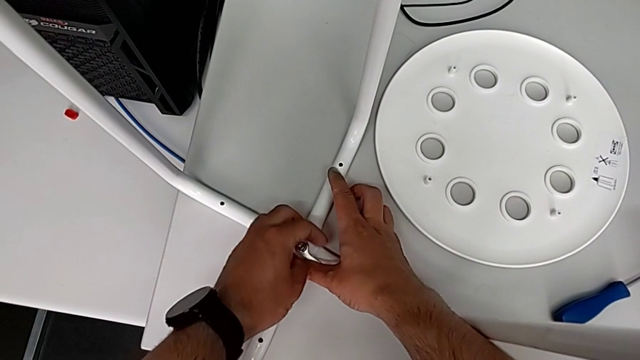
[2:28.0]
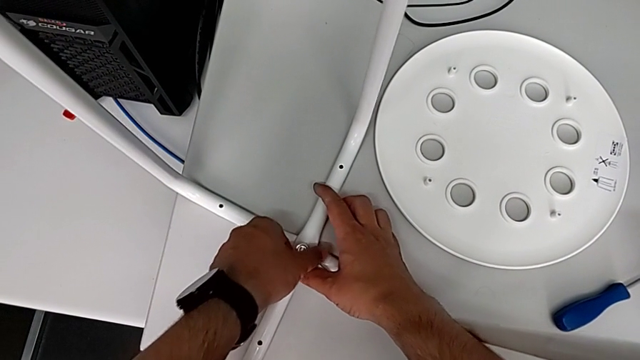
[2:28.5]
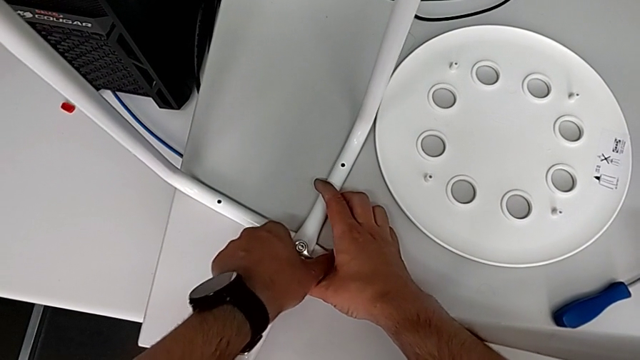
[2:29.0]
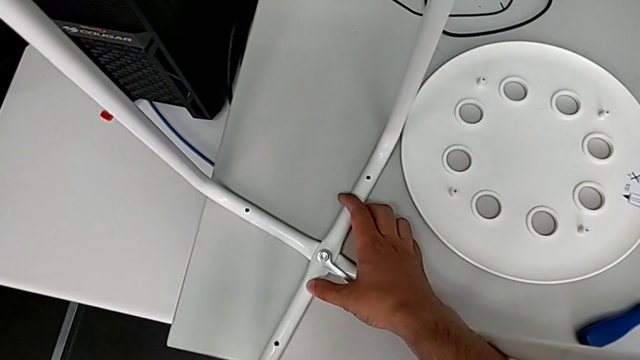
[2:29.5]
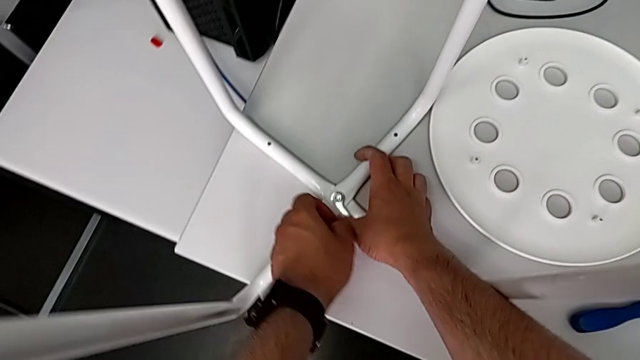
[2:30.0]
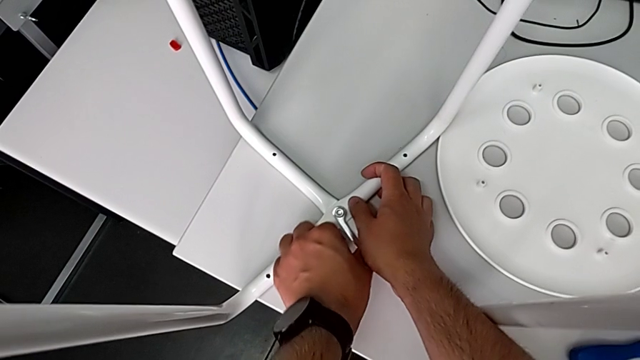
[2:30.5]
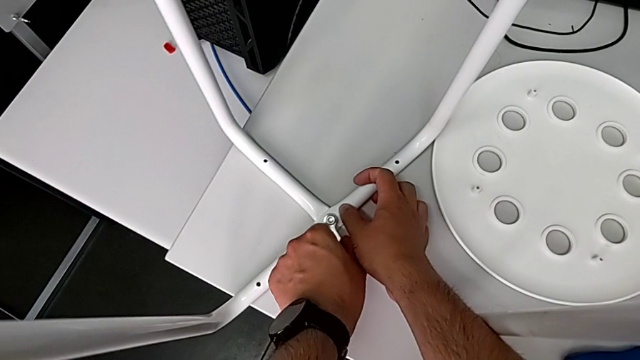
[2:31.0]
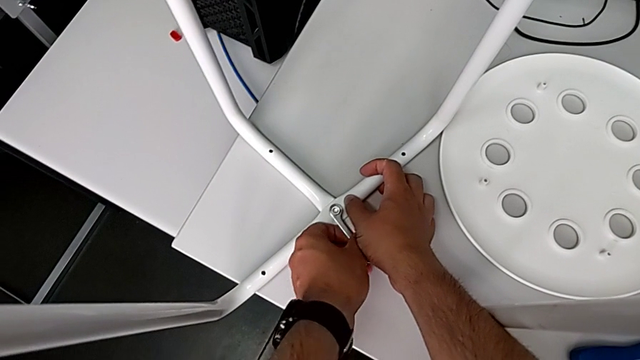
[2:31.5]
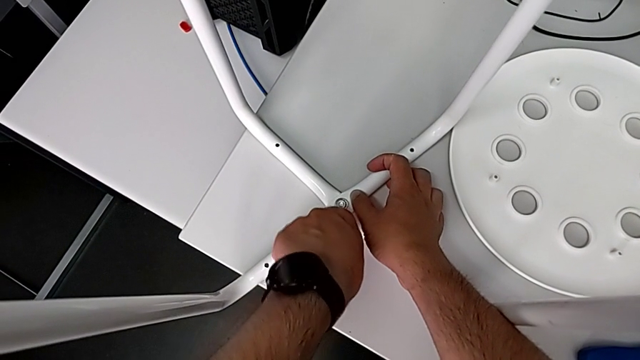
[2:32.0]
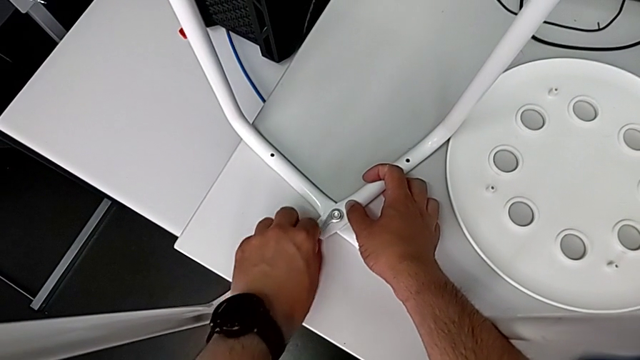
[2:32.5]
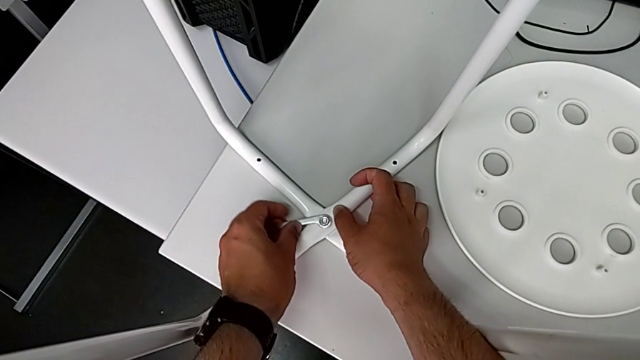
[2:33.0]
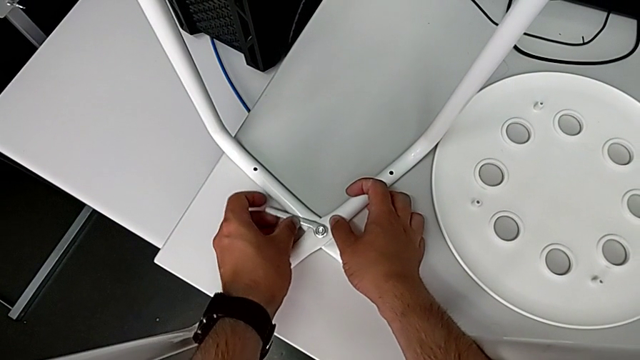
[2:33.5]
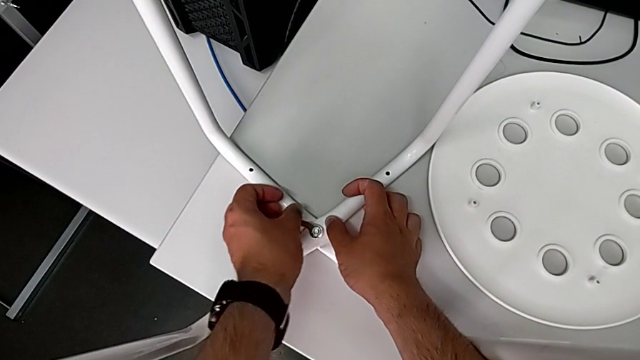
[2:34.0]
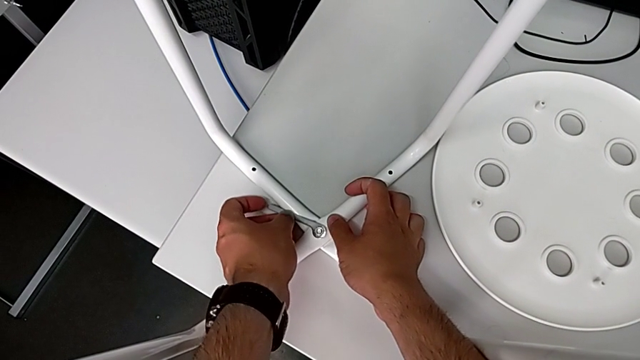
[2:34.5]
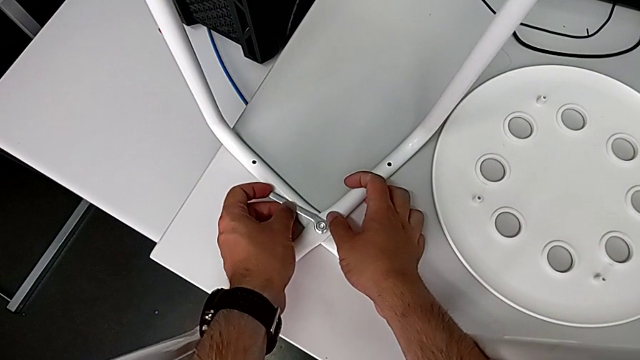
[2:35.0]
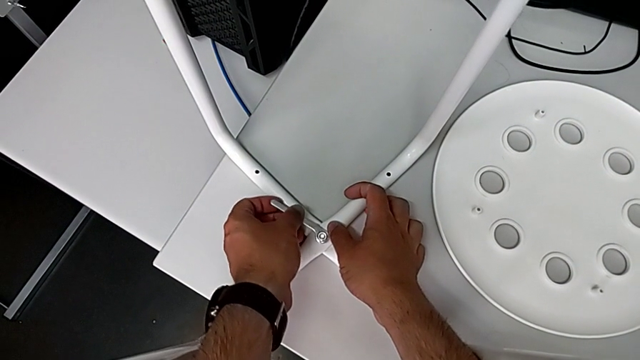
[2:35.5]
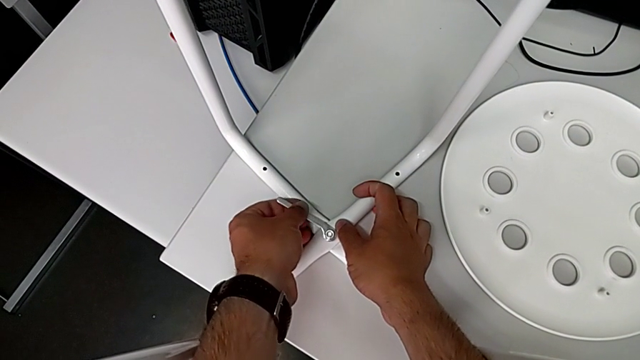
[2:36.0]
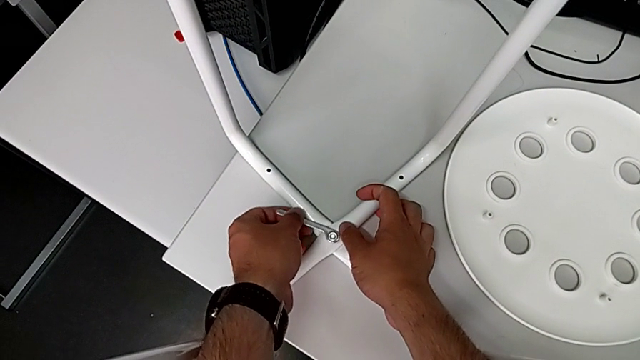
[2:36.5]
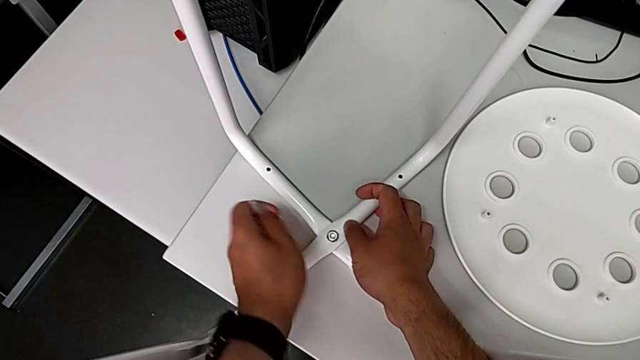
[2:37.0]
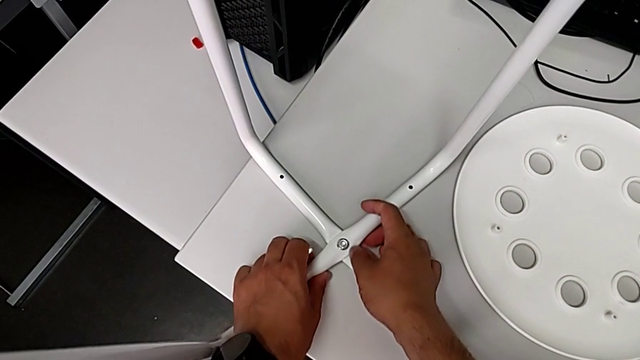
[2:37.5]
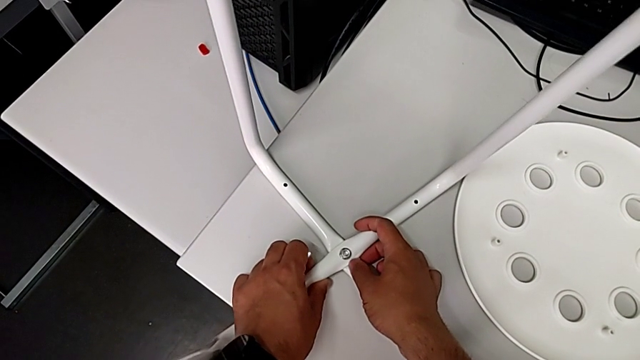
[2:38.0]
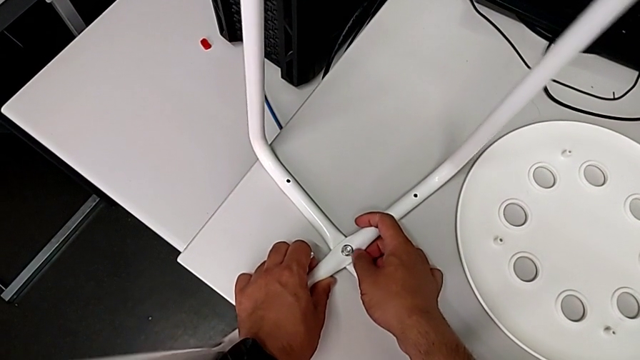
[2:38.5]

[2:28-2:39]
The camera wearer is screwing the middle screw on the leg. They keep screwing the hex nut, withdraw the hexagonal wrench and slide the leg.

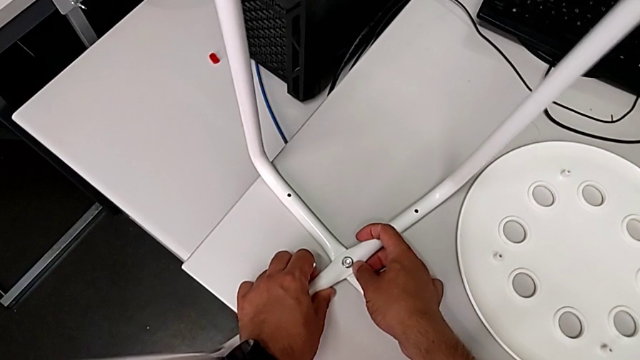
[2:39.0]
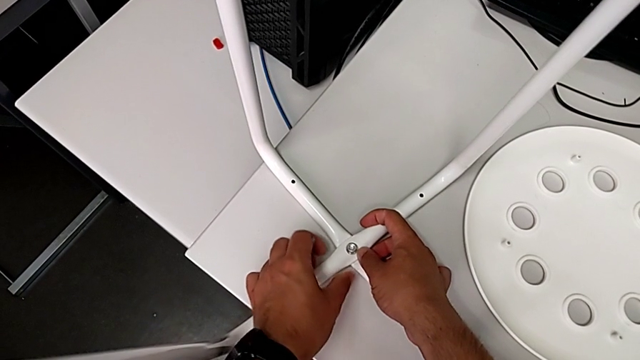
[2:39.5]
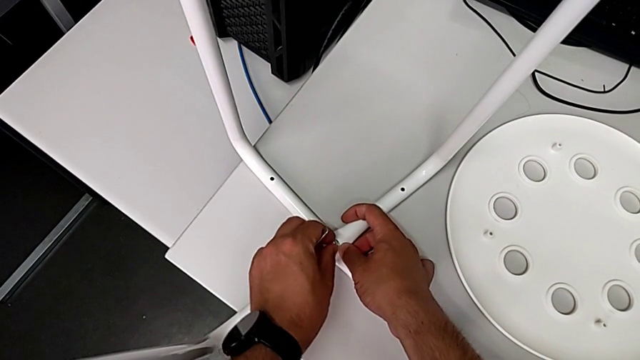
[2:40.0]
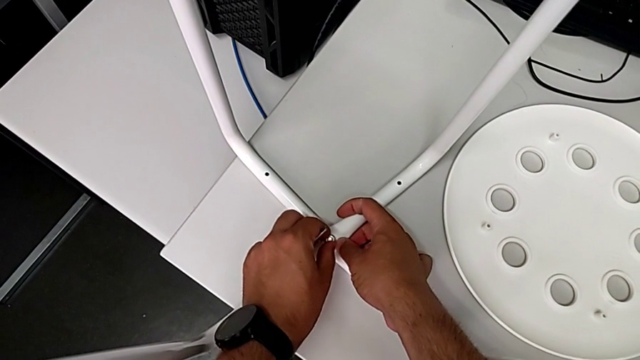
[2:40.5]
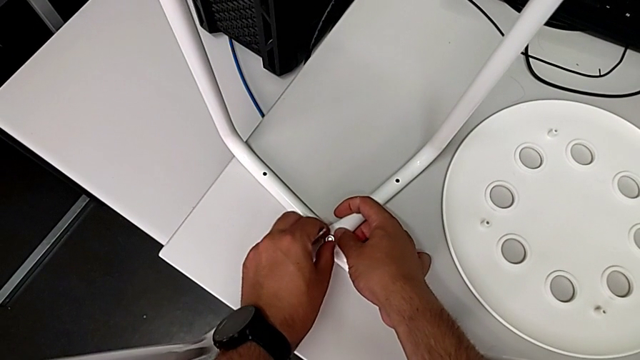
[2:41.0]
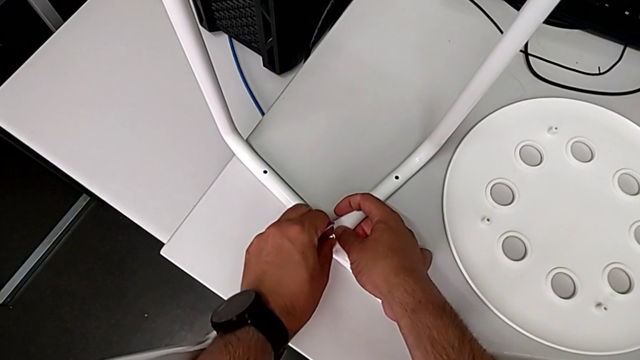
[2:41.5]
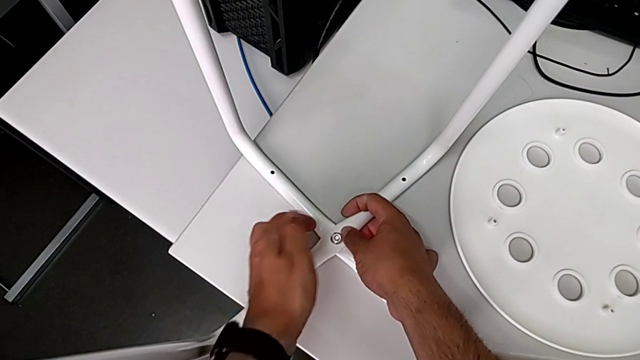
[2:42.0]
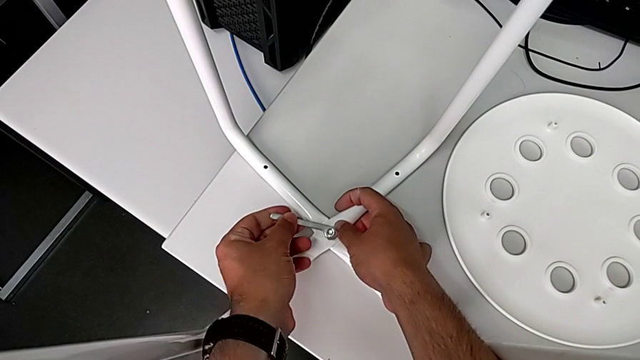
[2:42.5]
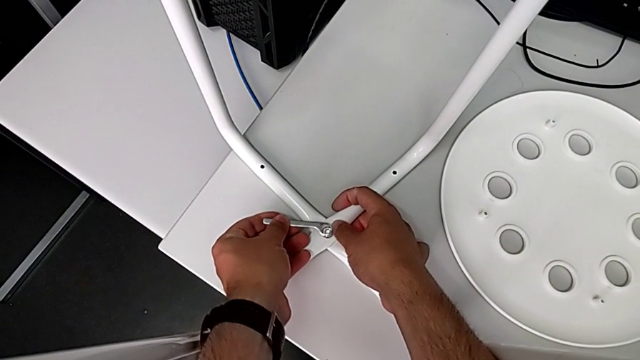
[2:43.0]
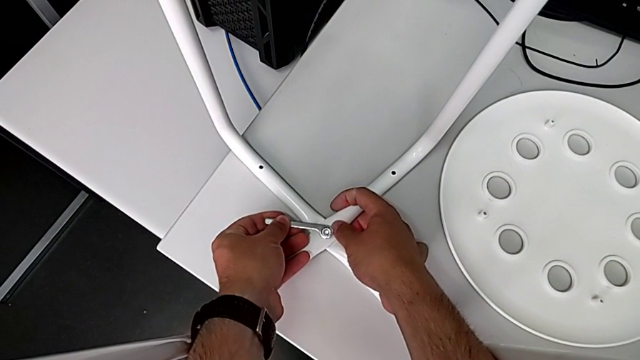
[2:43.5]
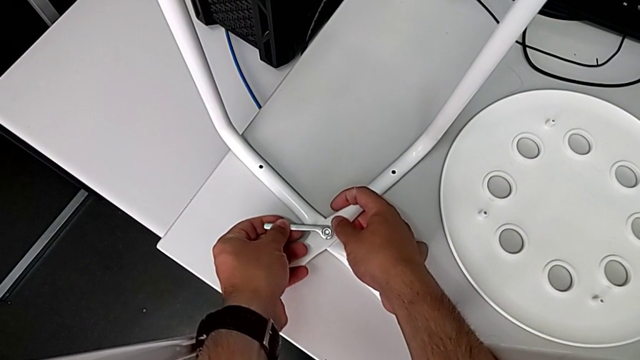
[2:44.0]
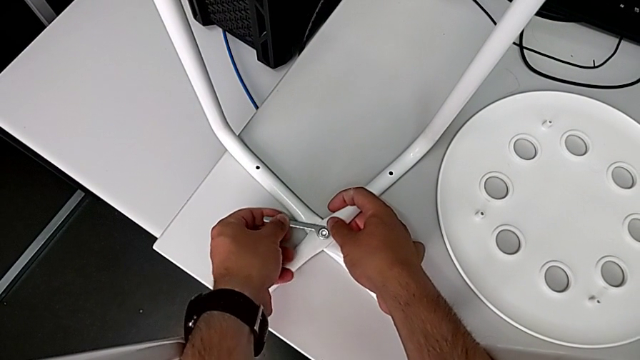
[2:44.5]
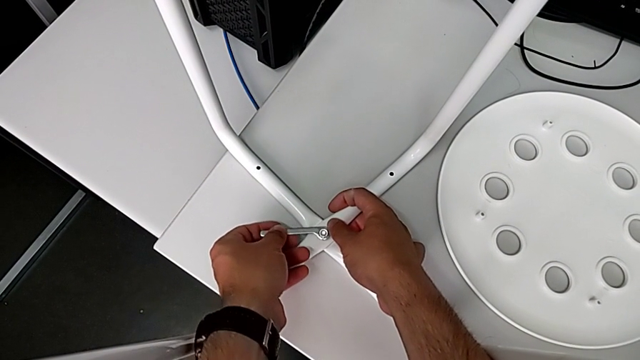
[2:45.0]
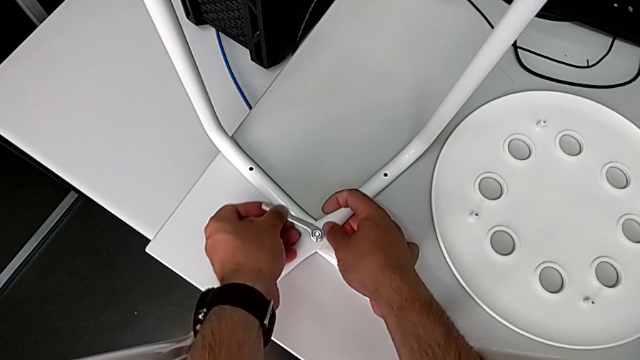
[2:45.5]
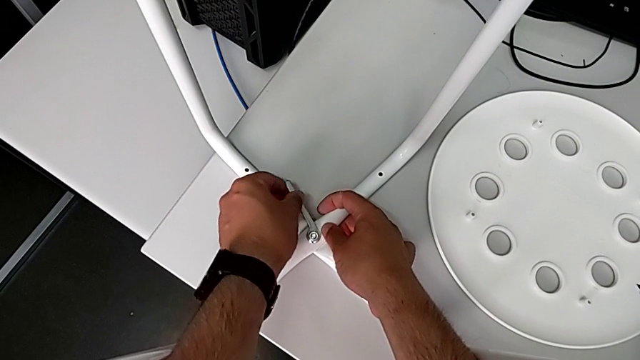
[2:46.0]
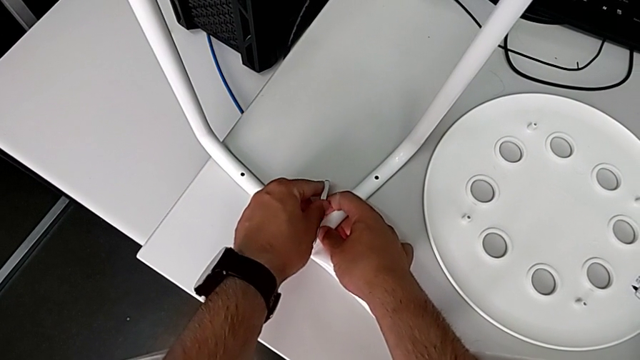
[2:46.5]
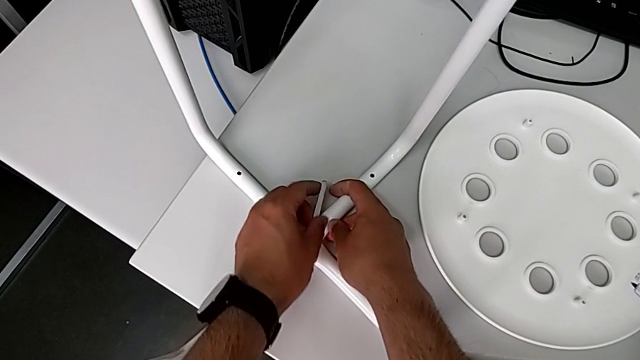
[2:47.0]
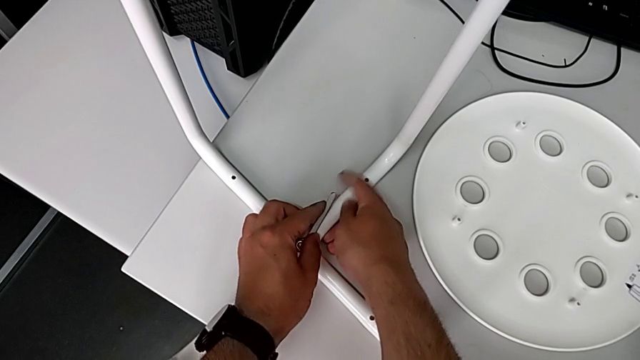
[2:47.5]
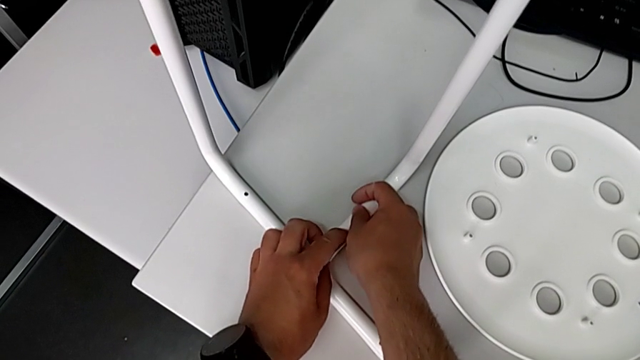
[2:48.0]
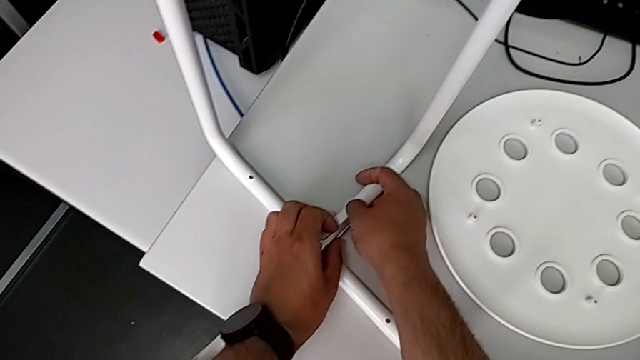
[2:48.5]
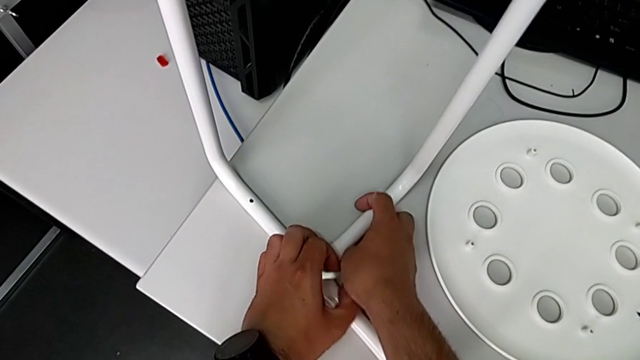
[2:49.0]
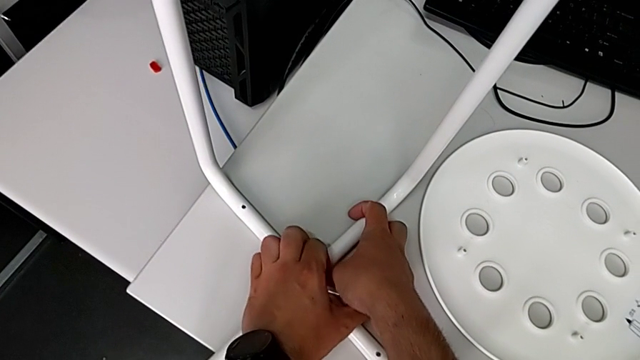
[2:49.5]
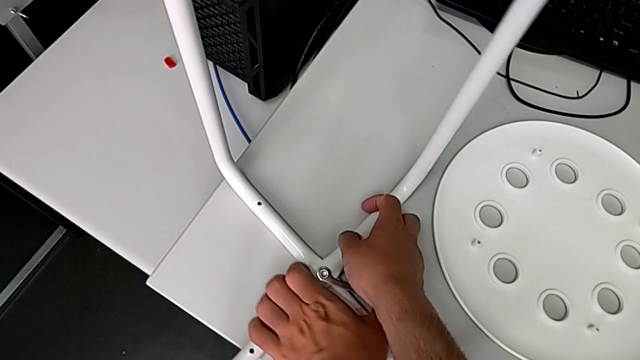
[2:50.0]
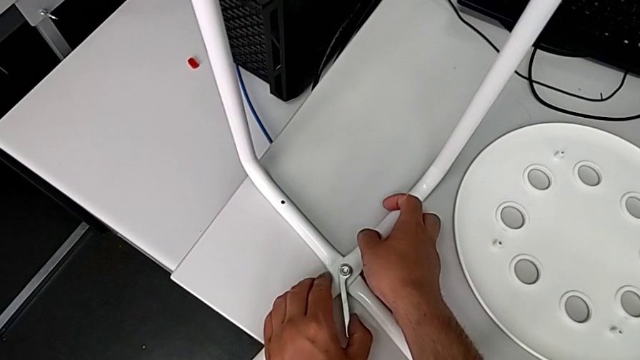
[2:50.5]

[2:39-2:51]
The camera wearer is screwing the middle screw on the leg. They screw the hex nut, insert the hexagonal wrench and begin to screw the hex nut.
